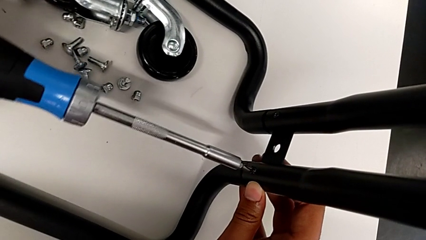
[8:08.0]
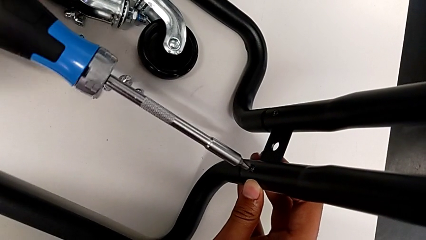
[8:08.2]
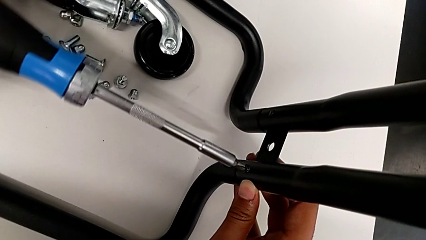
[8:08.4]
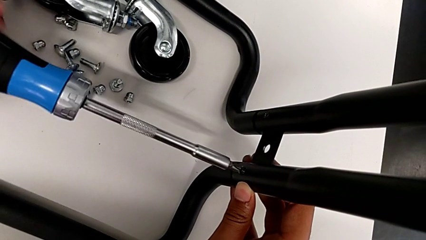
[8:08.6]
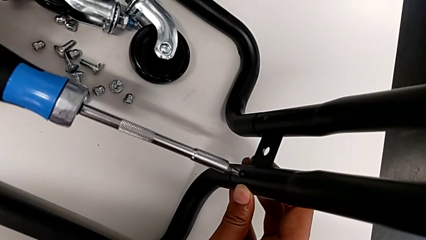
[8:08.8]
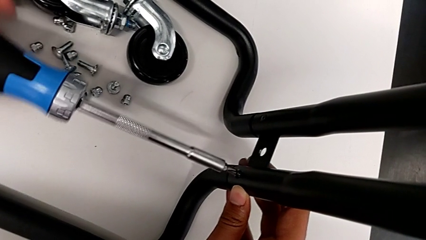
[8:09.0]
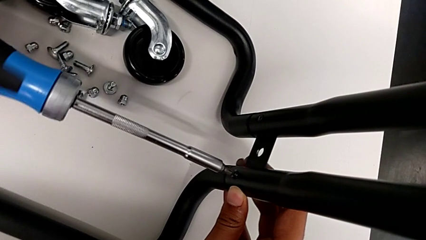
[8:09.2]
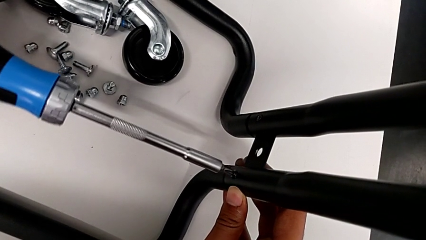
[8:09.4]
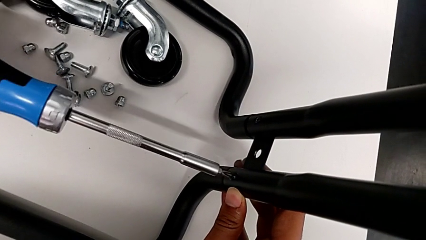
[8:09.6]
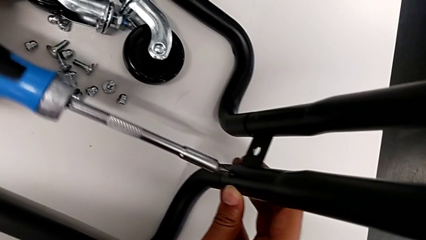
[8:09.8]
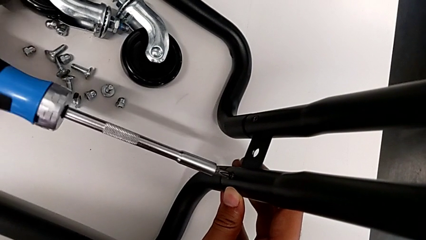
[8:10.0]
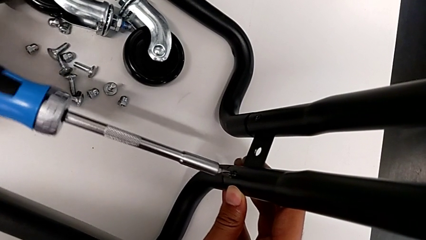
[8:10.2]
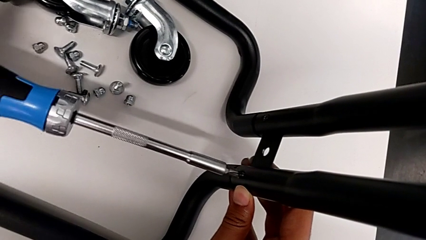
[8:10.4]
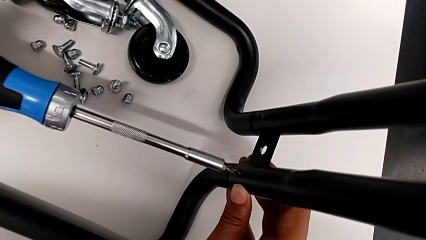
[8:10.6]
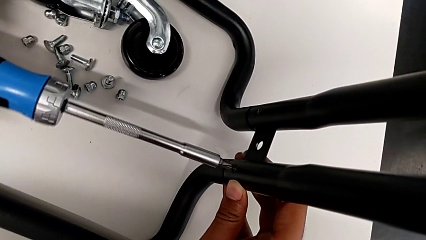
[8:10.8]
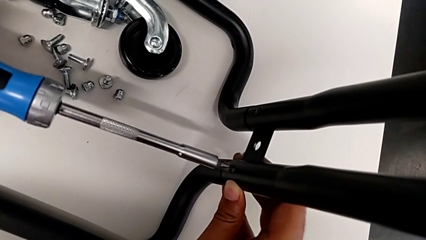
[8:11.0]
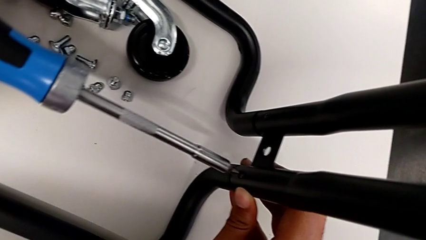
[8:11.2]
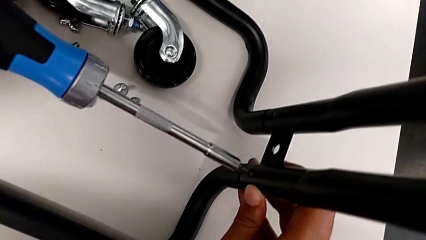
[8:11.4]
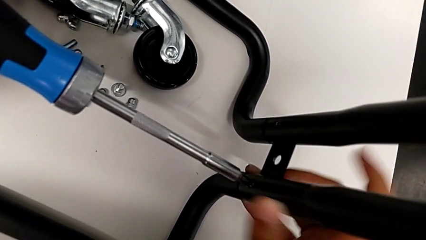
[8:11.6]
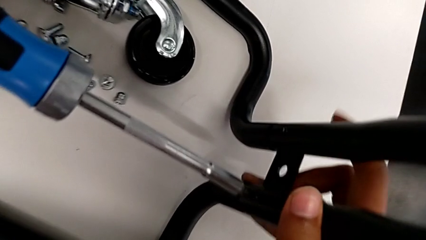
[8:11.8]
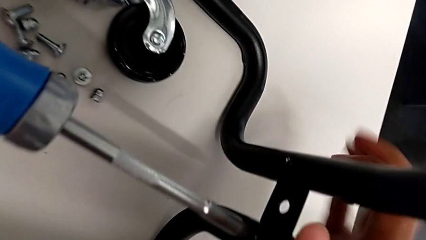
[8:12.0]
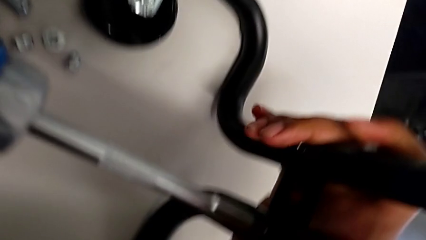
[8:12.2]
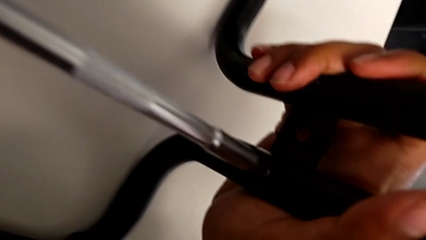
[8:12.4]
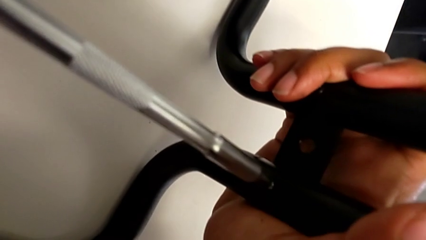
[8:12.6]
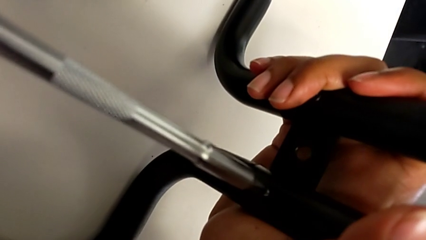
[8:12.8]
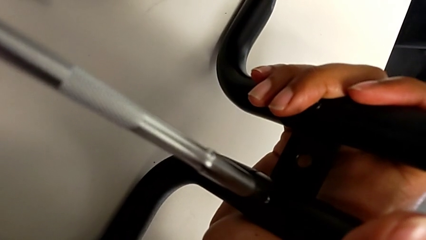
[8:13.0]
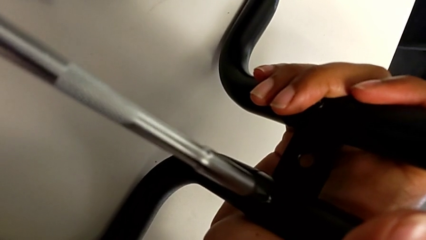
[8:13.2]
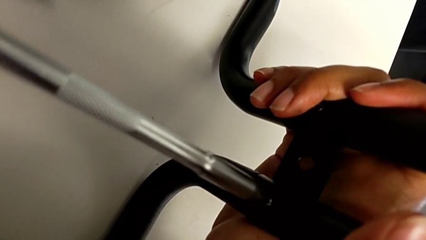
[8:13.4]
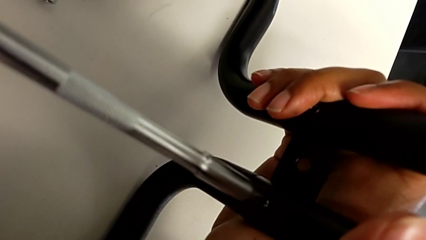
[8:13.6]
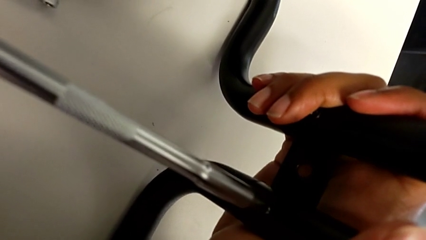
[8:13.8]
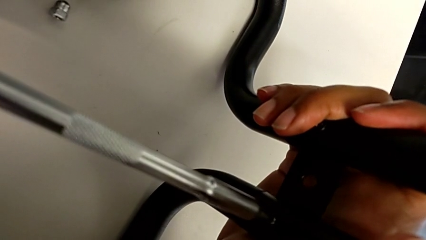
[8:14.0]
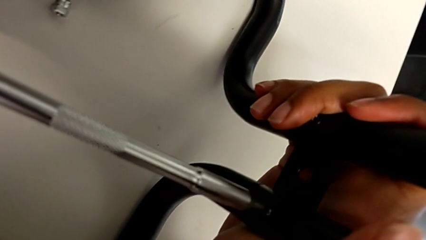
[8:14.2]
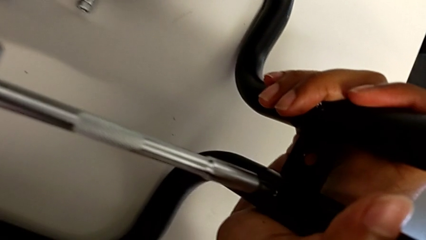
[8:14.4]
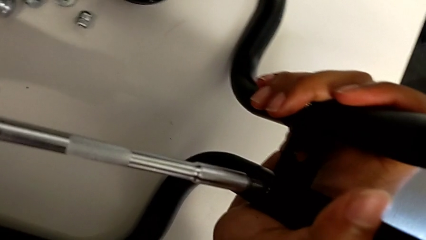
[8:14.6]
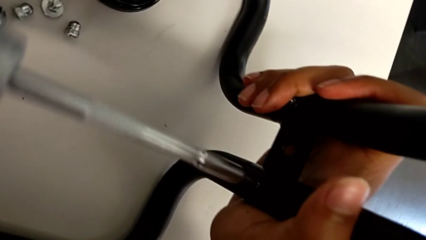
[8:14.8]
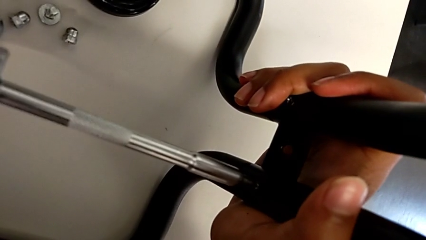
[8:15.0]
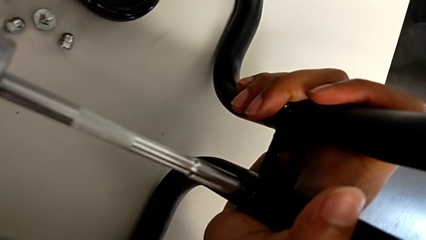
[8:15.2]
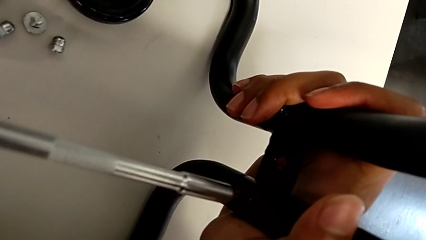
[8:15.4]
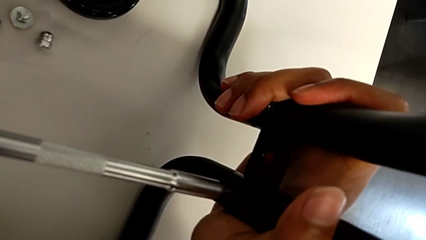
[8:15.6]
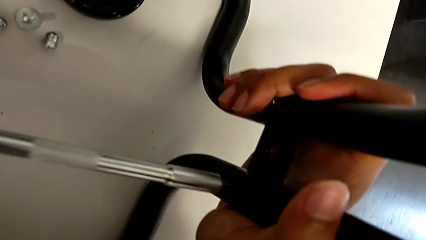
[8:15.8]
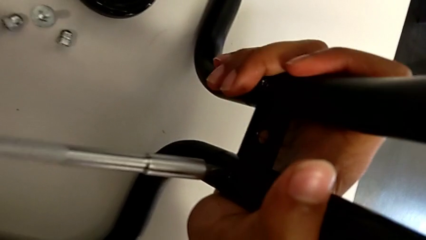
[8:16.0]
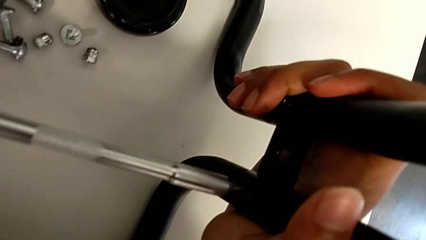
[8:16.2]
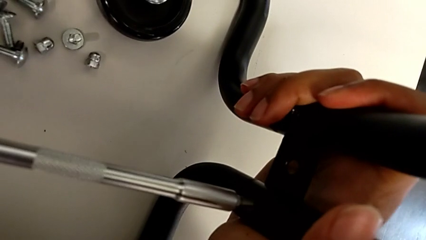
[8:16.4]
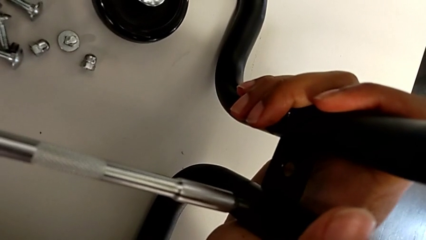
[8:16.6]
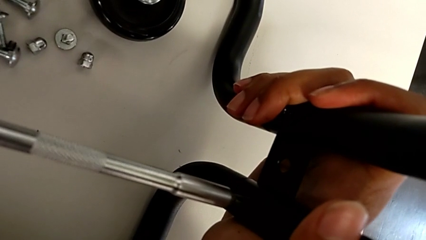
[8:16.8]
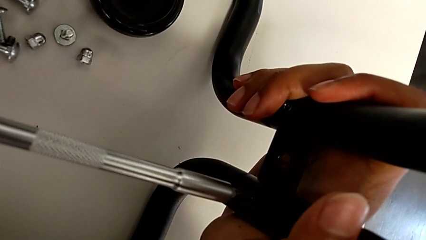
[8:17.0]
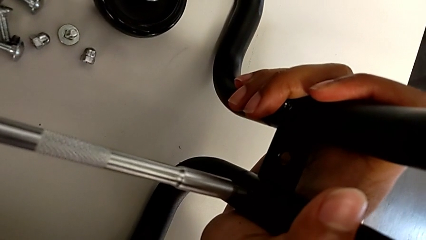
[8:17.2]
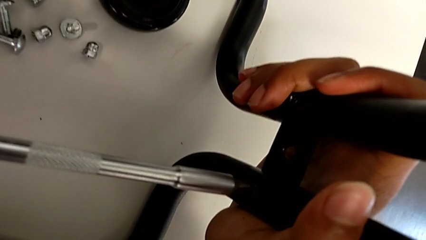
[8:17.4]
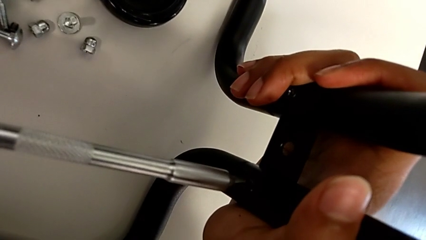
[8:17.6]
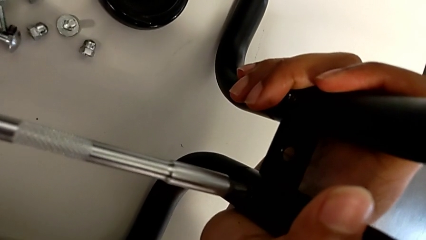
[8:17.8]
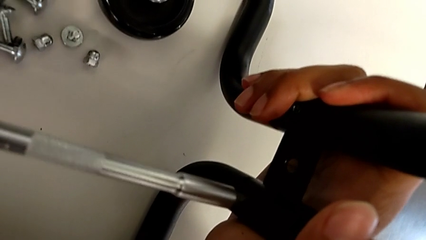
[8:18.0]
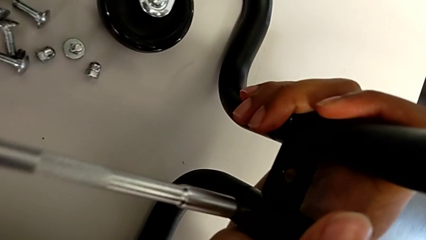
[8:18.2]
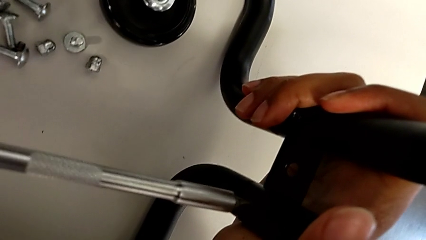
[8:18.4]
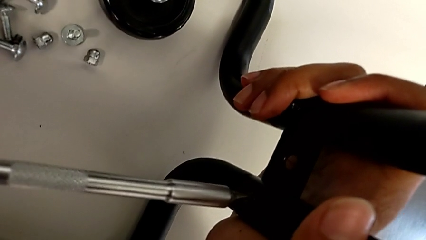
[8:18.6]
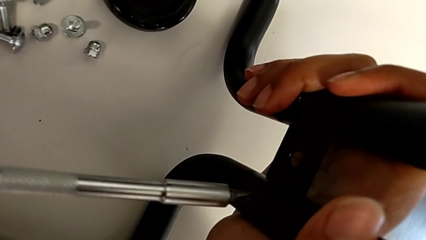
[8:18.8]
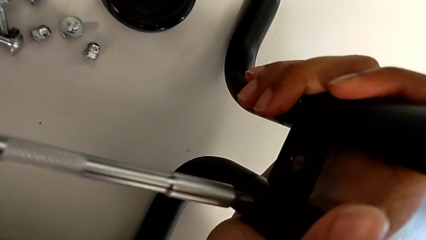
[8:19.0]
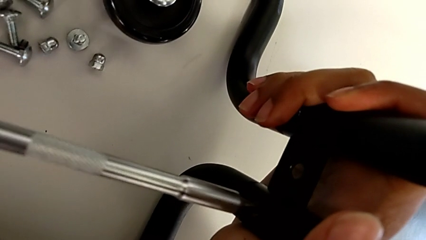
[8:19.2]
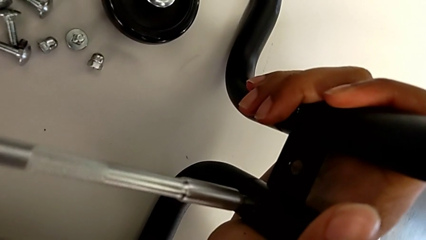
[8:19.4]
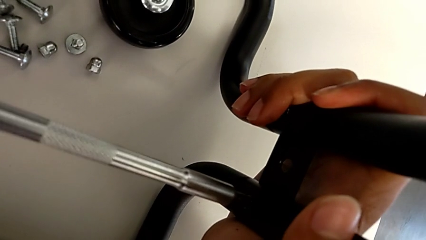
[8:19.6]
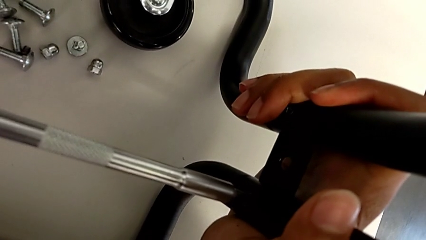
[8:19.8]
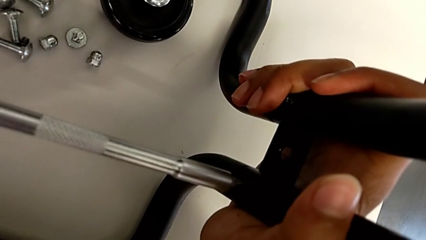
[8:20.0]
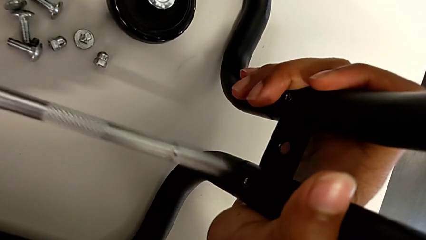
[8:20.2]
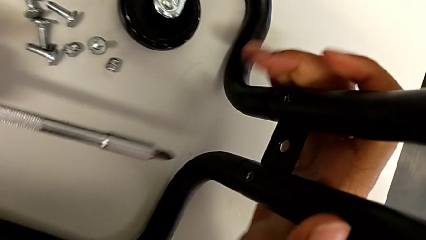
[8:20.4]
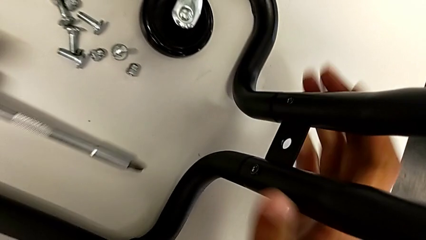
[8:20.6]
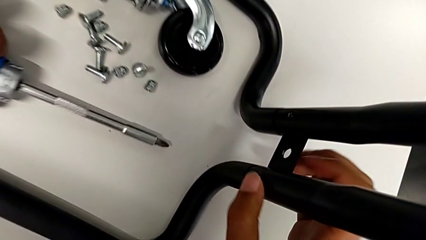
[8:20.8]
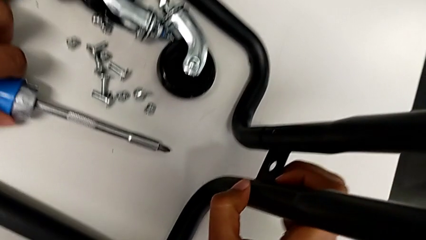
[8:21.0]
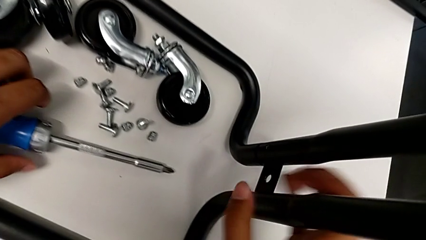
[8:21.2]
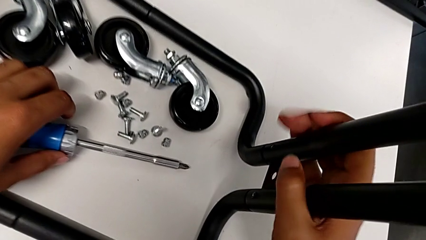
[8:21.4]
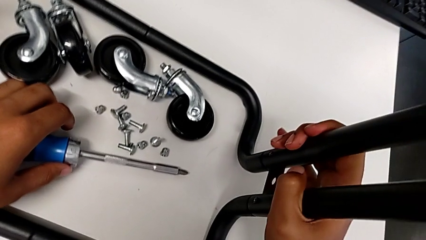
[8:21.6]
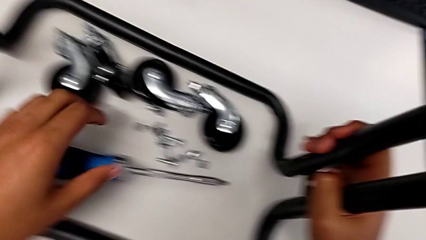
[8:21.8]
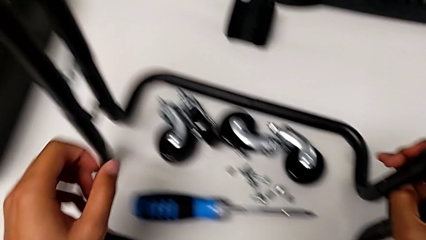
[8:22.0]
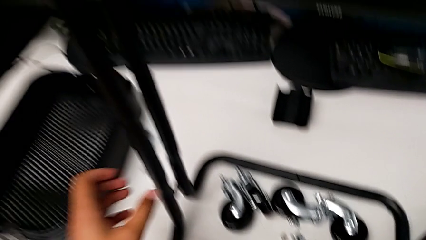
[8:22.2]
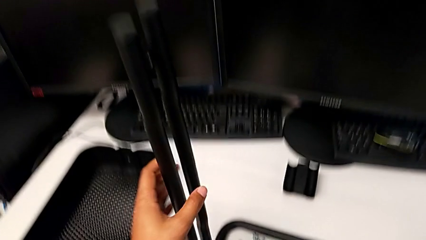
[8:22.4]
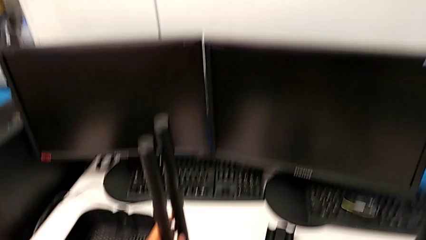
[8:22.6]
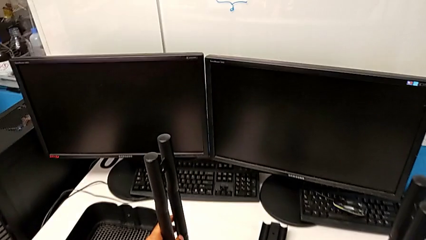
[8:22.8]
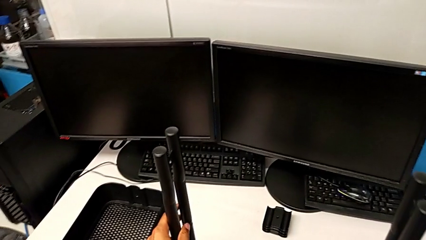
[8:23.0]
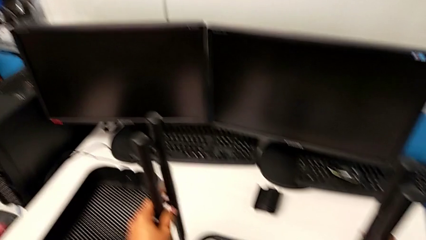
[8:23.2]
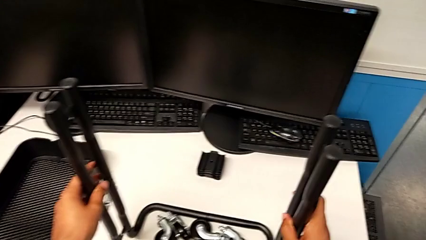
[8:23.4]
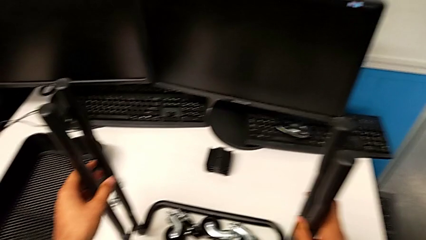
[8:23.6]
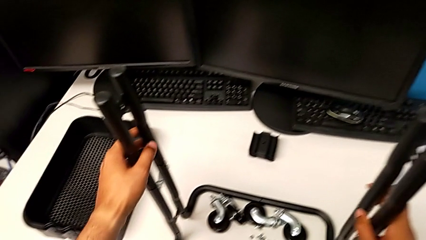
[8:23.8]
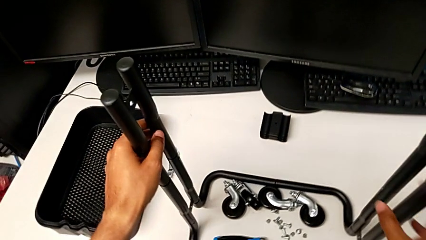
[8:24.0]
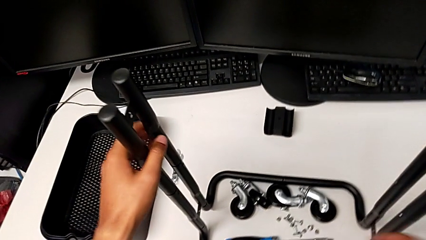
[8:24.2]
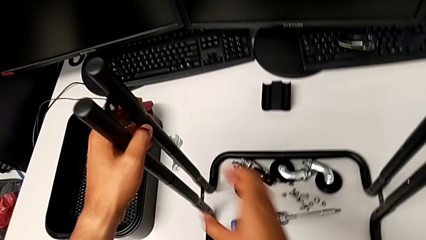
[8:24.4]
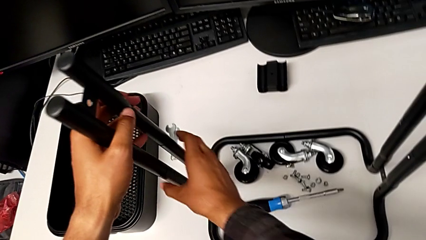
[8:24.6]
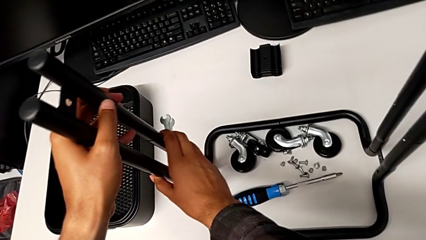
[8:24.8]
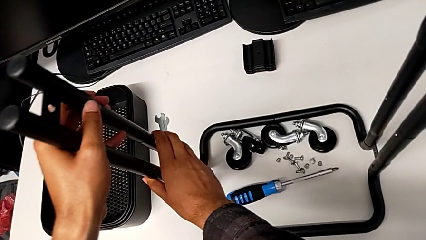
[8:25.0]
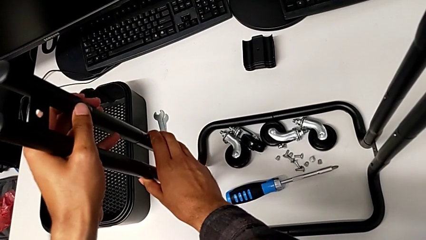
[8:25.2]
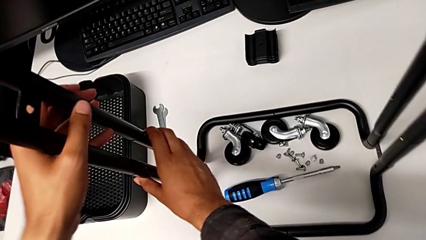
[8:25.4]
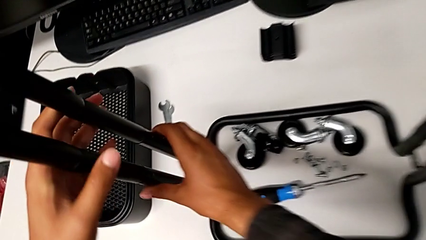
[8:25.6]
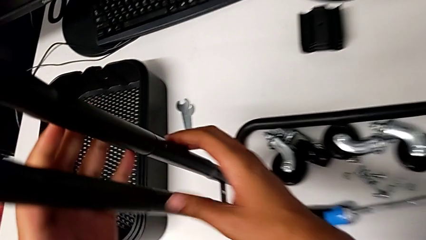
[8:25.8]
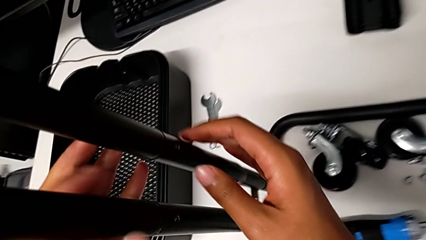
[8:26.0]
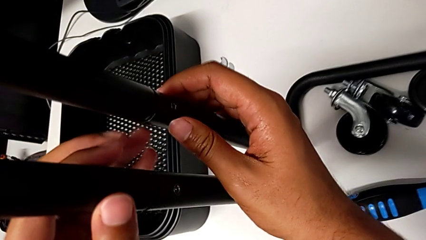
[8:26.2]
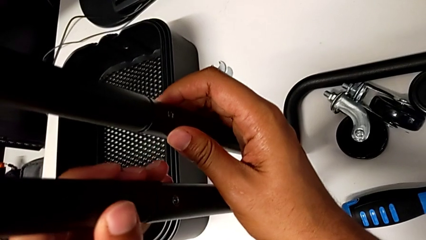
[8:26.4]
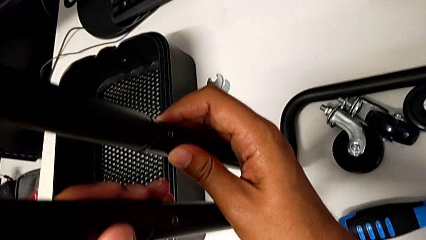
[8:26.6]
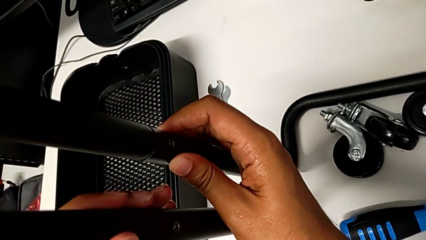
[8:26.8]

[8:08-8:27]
The camera wearer is screwing the second bracket. They keep screwing the seventh screw.
